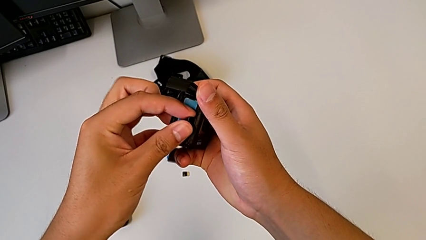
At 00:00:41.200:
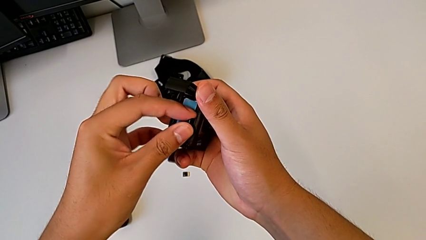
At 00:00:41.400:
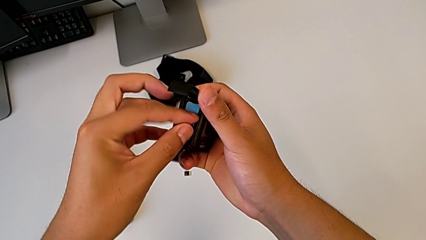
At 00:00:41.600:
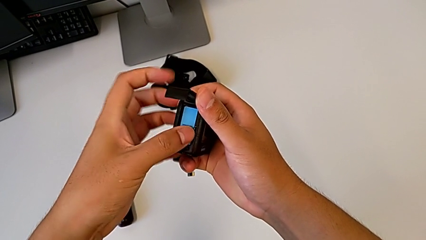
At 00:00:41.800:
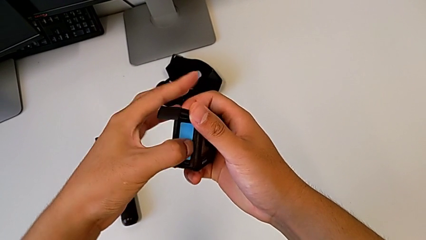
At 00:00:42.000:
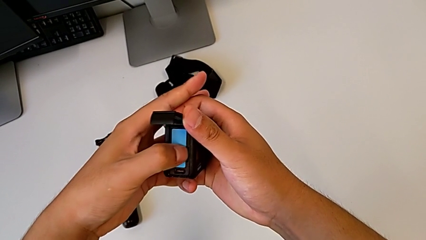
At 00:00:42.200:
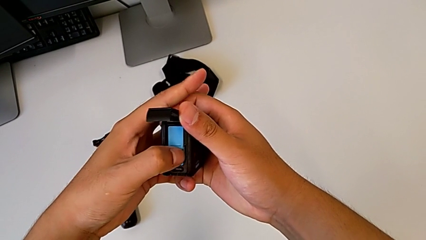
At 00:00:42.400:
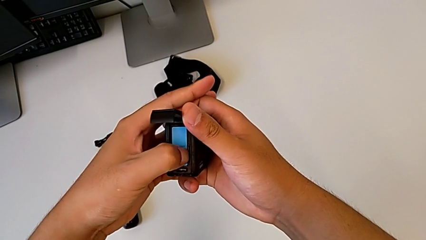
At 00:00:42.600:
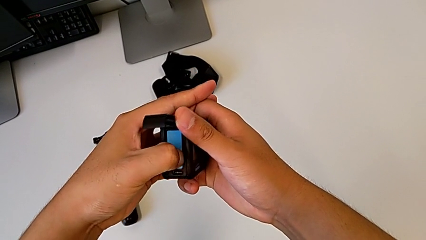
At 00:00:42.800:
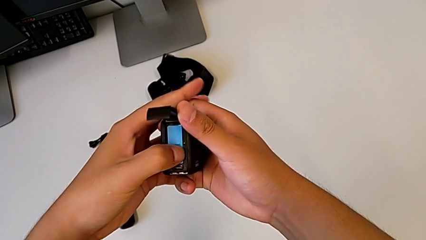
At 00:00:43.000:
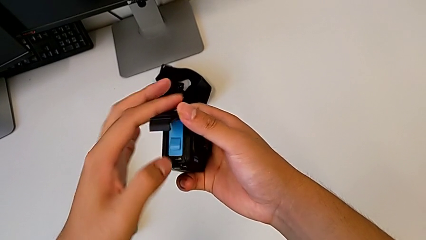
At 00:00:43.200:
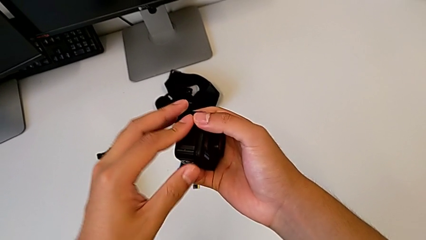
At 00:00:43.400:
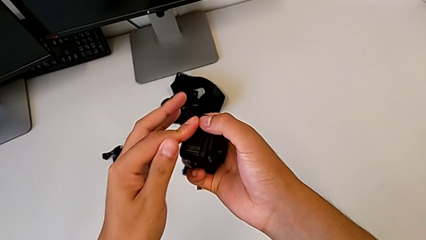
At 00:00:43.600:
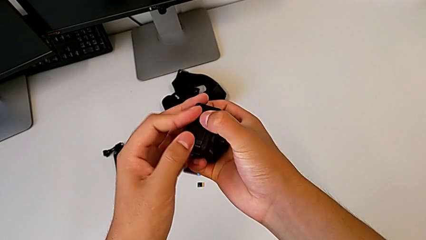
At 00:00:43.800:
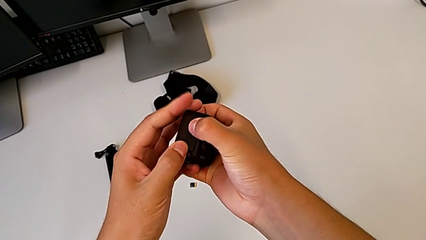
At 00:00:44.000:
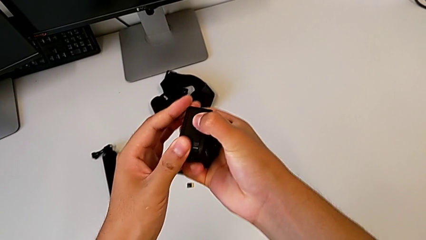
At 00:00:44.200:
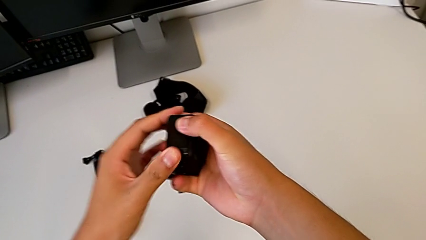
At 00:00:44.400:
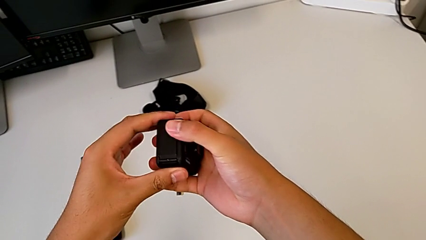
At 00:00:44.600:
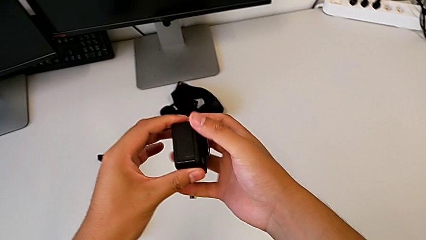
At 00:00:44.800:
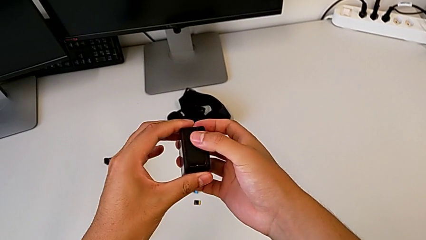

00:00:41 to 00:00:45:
The camera wearer is changing the SD card of the GoPro. They insert the SD card and close the battery door.

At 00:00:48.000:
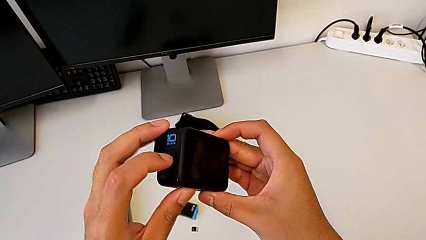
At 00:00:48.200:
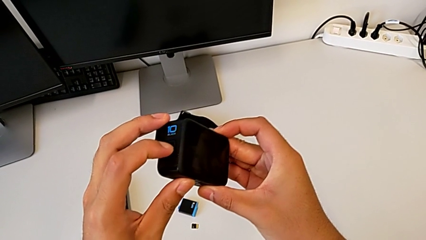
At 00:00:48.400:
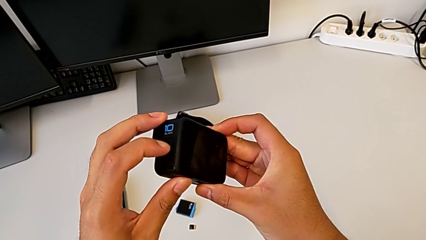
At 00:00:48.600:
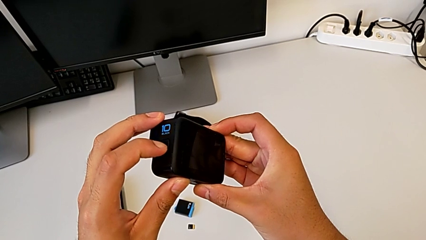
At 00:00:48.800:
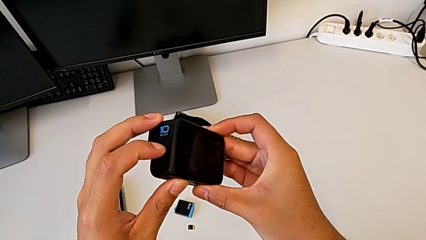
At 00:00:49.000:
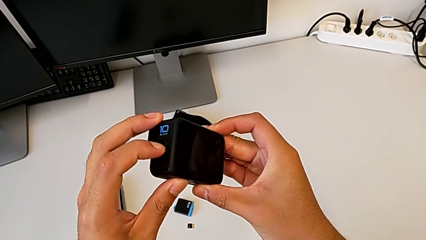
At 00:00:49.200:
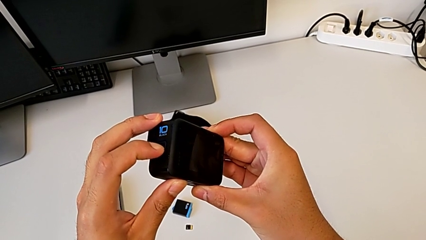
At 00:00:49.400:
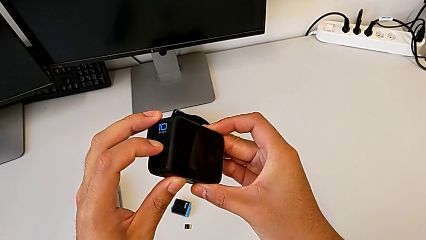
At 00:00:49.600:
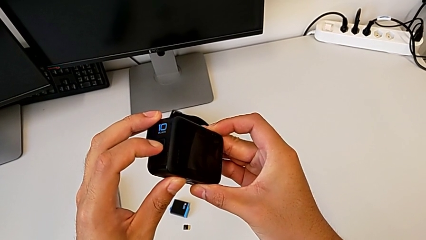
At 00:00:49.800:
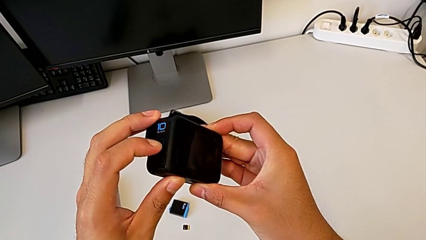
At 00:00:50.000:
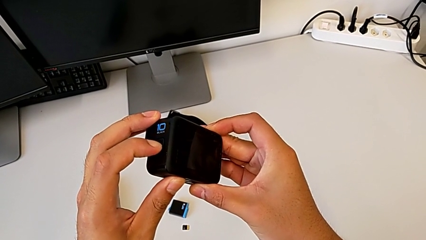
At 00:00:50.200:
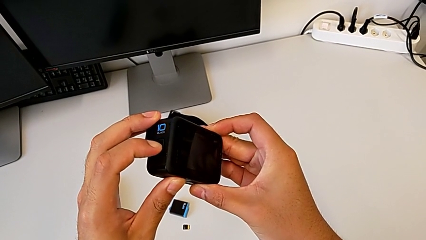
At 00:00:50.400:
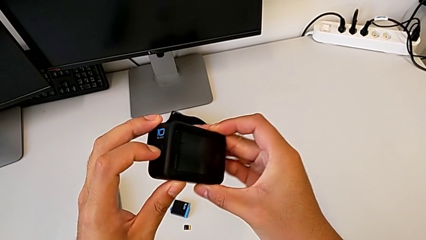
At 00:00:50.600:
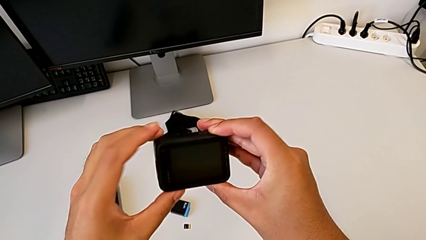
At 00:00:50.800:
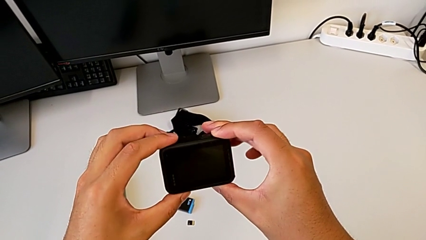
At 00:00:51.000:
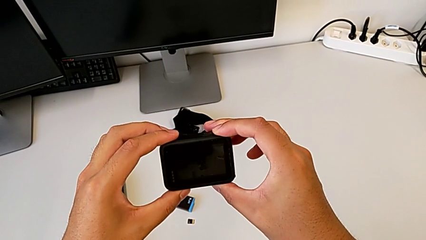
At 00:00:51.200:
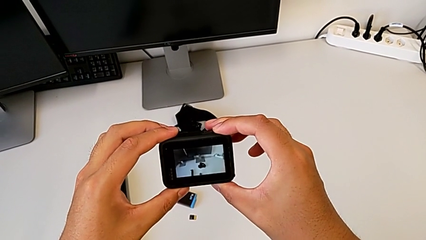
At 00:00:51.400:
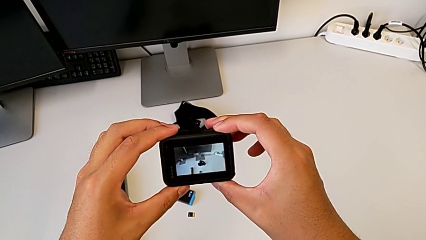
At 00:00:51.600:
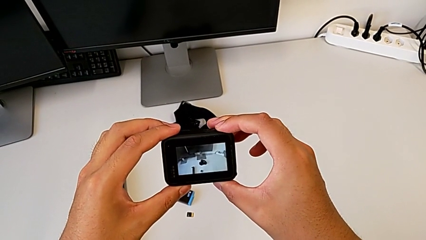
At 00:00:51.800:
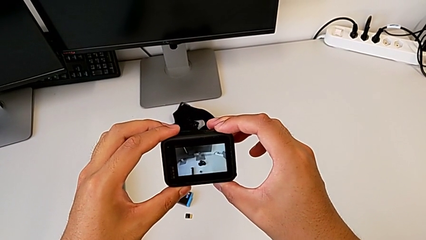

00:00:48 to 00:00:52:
The camera wearer turns on the GoPro. They press the button and hold the black button.

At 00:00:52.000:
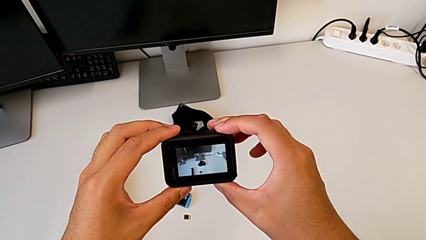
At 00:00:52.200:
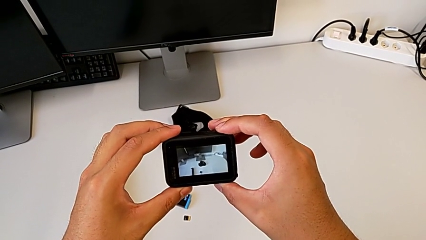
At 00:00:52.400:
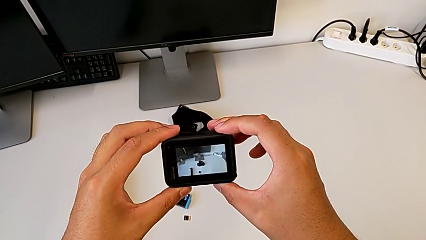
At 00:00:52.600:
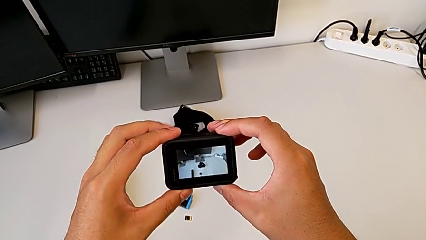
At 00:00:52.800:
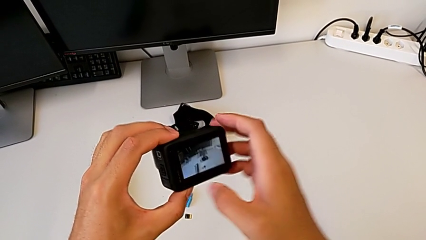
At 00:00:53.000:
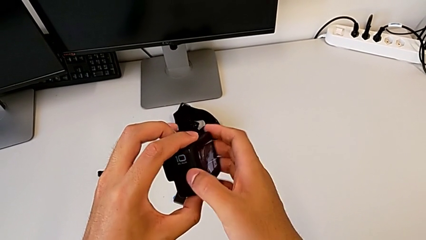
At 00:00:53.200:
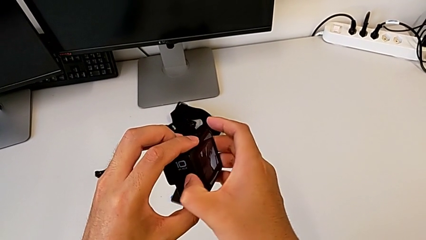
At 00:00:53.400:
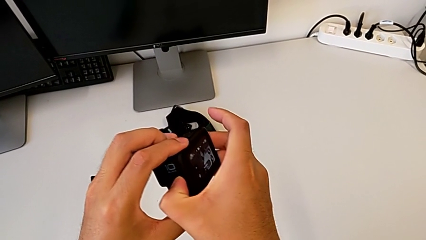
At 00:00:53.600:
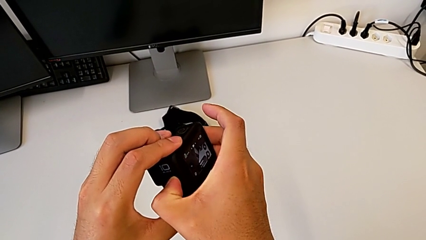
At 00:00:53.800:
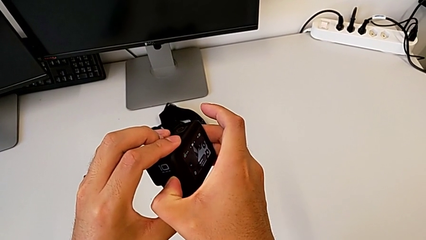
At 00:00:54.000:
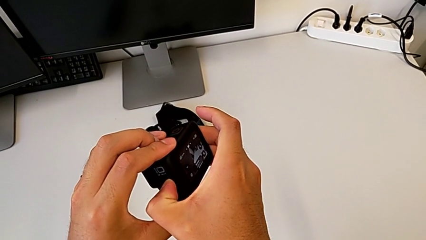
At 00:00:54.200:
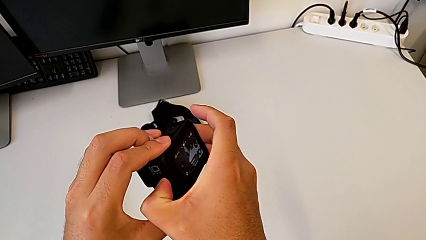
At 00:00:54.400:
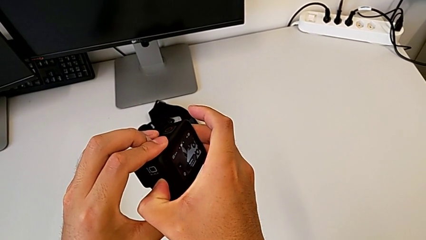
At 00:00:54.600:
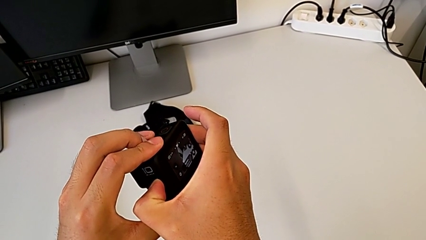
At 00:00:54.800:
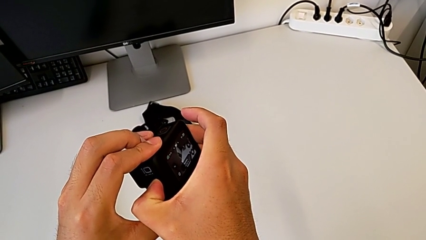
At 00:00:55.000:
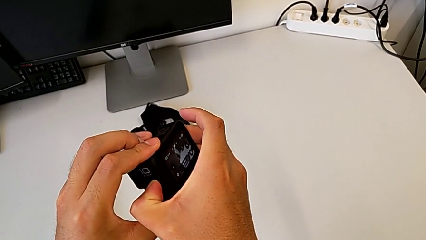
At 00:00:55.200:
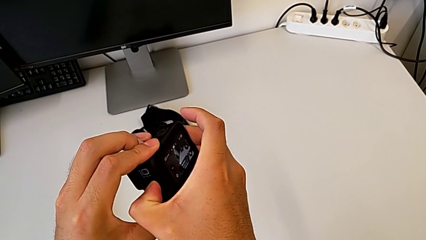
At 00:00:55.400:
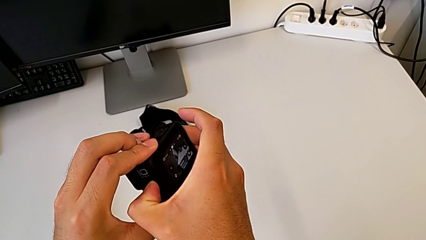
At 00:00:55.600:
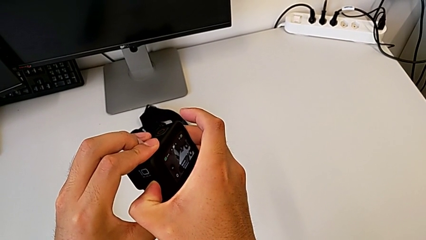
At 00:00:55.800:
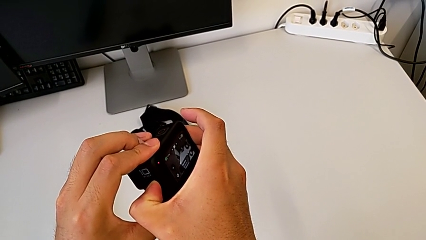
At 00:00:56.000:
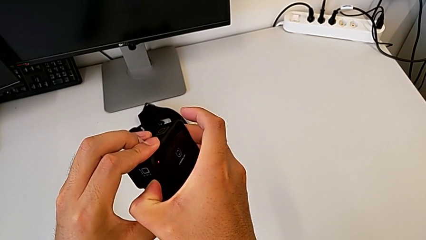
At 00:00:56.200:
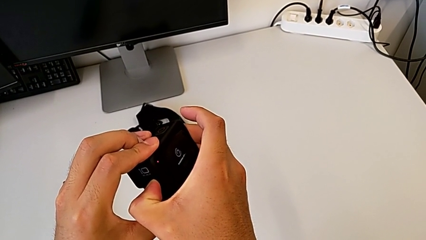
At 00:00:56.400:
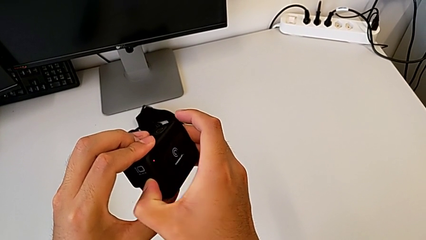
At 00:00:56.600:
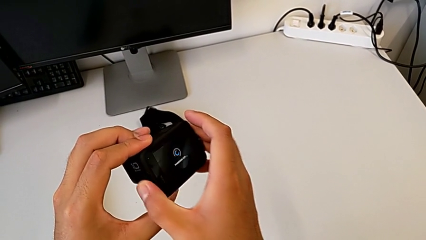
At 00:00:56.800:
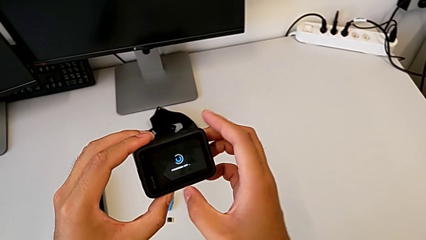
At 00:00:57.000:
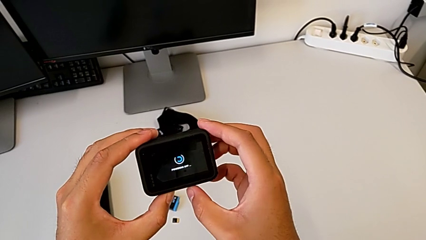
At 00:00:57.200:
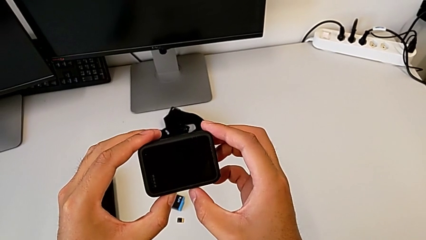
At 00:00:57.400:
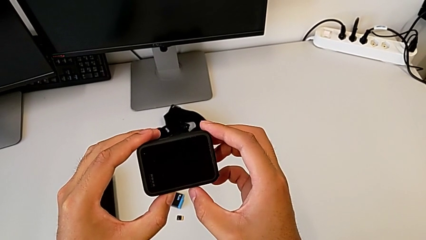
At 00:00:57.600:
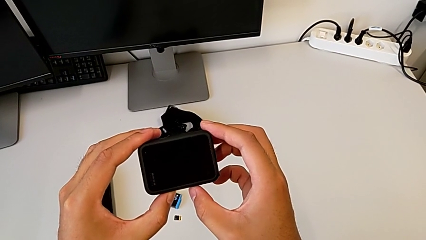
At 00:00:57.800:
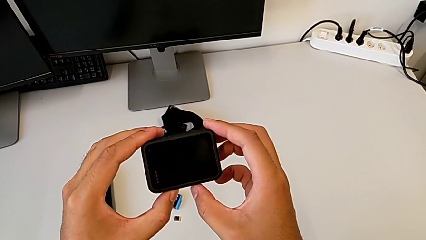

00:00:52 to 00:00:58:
The camera wearer turns off the GoPro. They press the black button and hold it.

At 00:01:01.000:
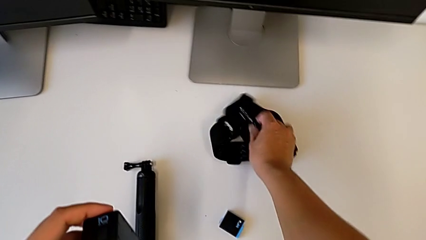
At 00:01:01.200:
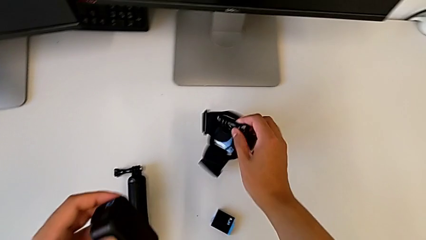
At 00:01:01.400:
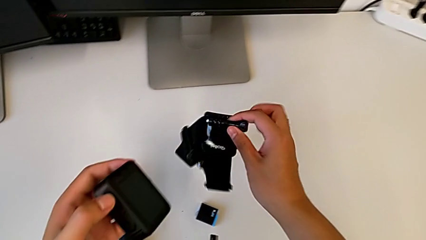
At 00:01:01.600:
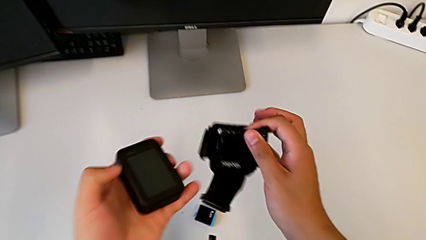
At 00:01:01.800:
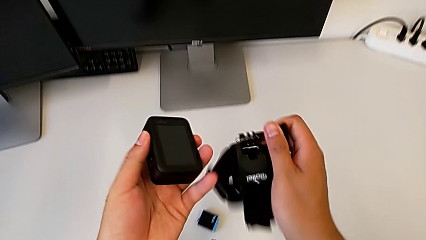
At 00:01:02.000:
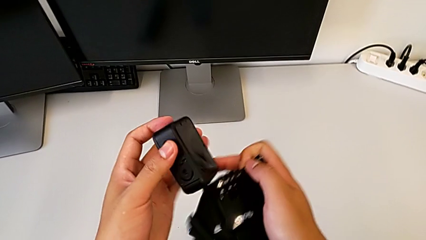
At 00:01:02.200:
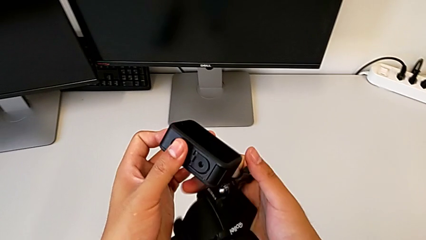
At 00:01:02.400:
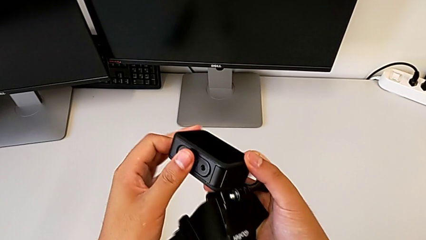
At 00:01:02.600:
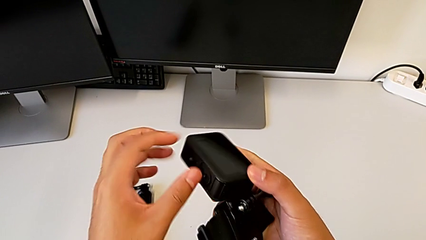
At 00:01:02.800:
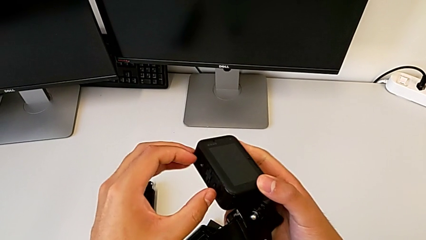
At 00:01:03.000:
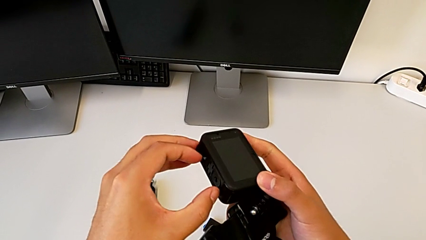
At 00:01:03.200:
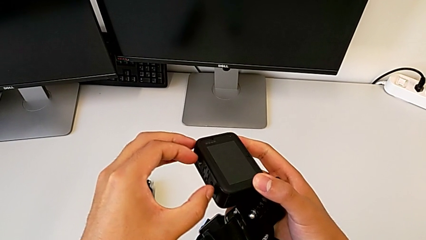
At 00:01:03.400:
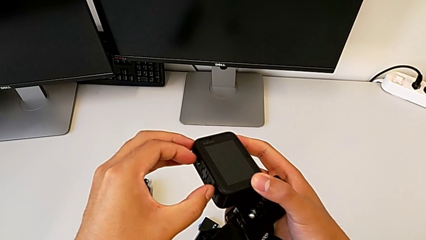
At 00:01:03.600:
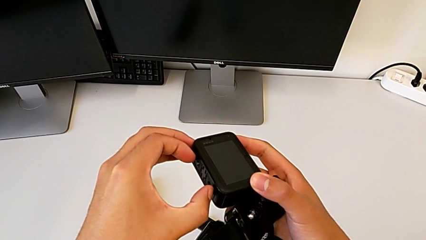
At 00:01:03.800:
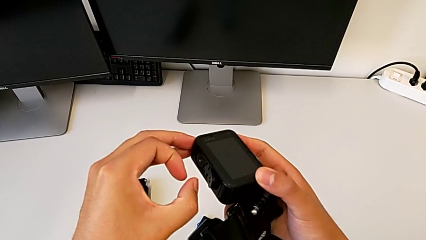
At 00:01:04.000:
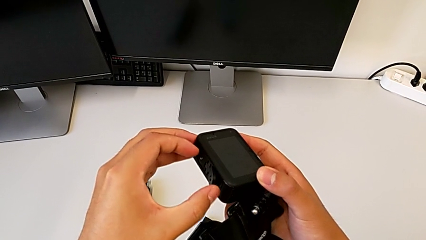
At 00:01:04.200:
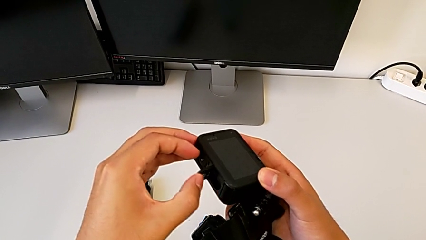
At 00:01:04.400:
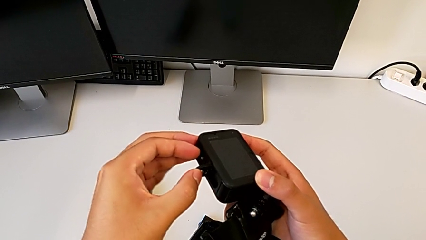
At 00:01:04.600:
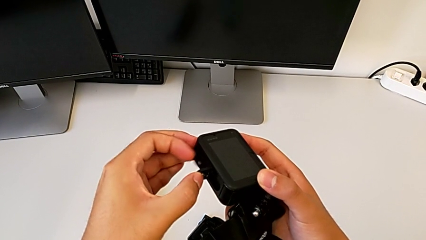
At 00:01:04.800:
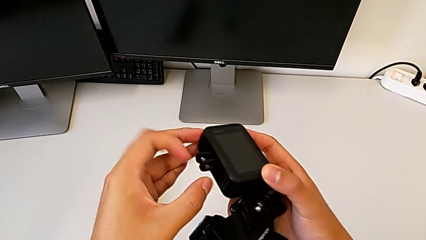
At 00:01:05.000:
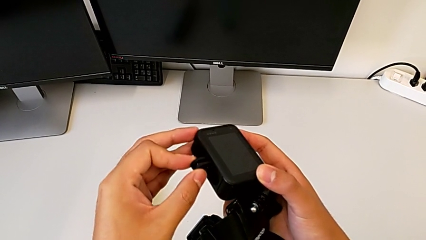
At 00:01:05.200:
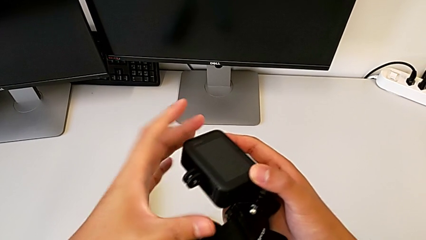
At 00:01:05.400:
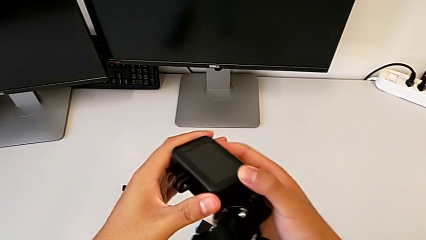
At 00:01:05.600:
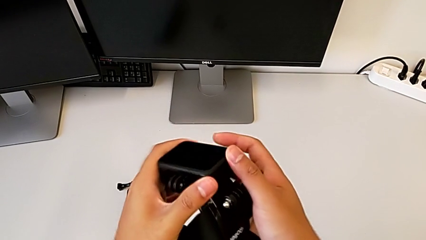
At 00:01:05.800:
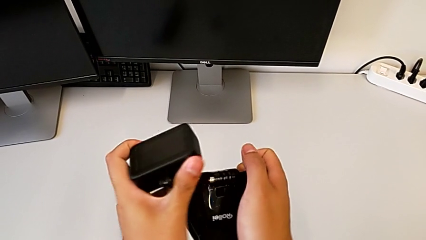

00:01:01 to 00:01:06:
The camera wearer is mounting the strap on the GoPro. They grab the strap, grab the mounting peg and lift it.
